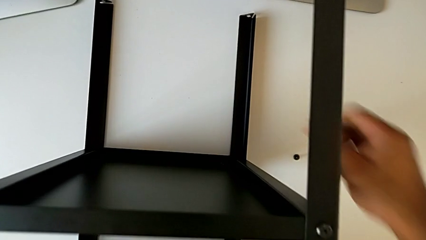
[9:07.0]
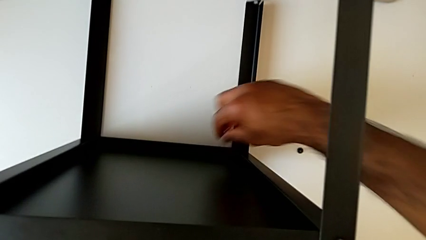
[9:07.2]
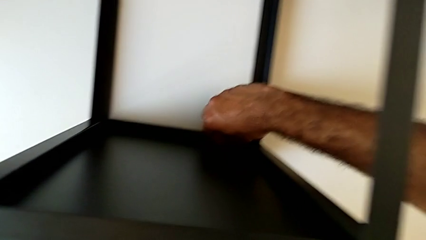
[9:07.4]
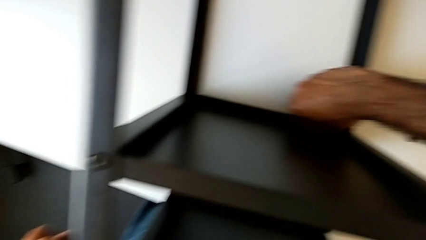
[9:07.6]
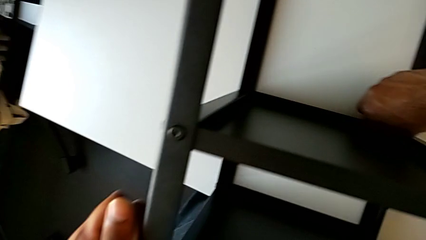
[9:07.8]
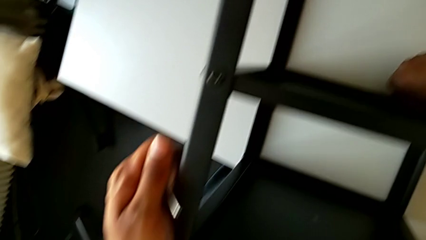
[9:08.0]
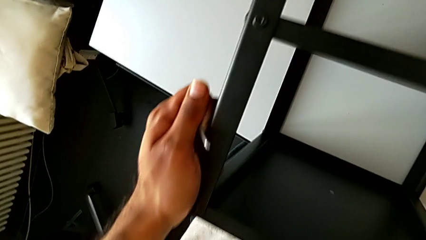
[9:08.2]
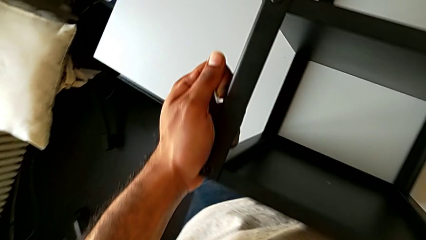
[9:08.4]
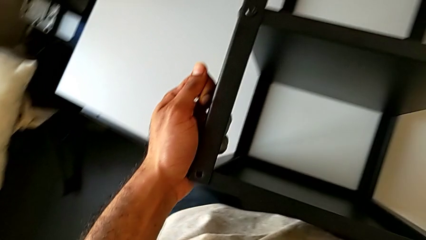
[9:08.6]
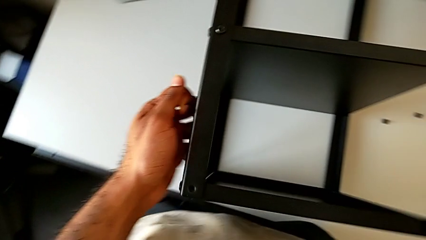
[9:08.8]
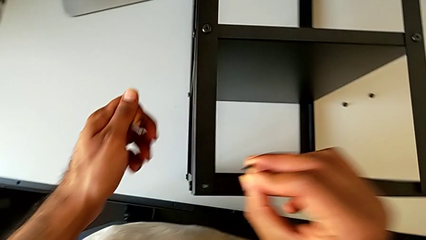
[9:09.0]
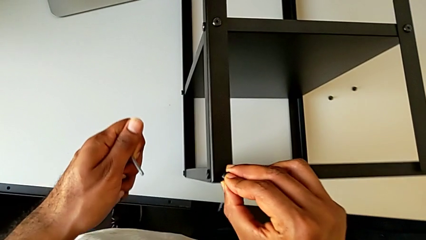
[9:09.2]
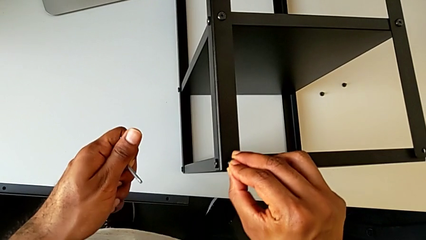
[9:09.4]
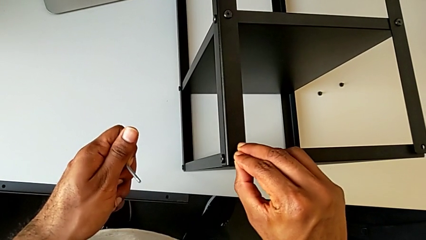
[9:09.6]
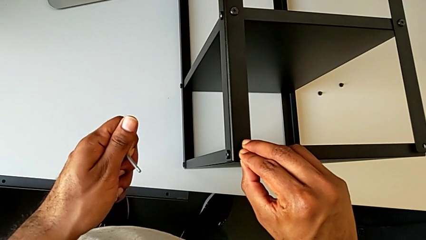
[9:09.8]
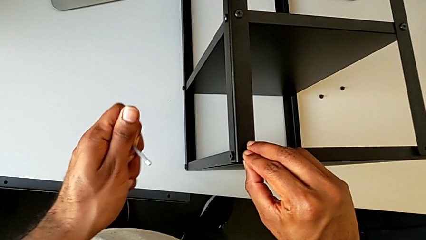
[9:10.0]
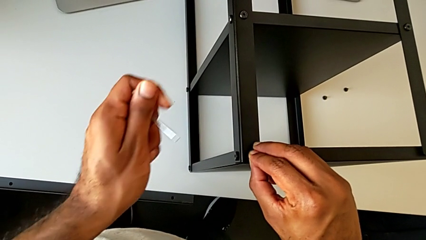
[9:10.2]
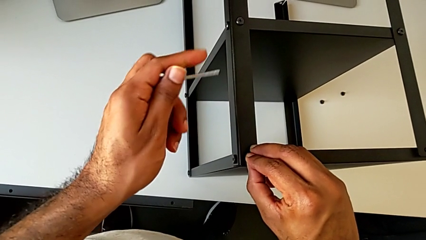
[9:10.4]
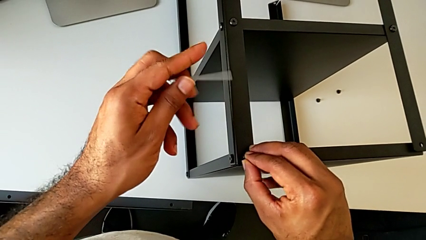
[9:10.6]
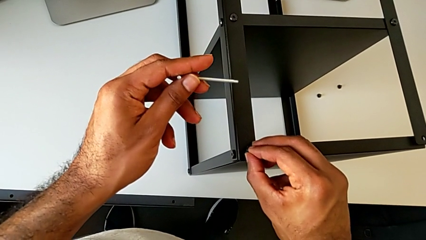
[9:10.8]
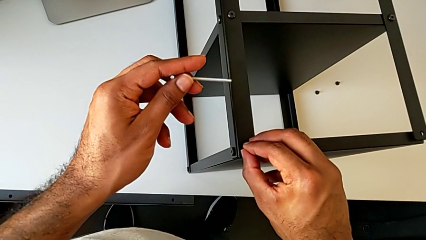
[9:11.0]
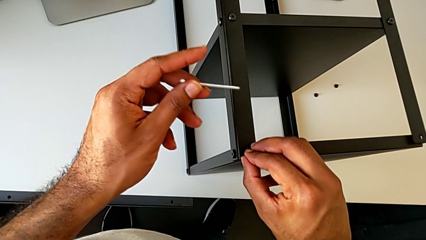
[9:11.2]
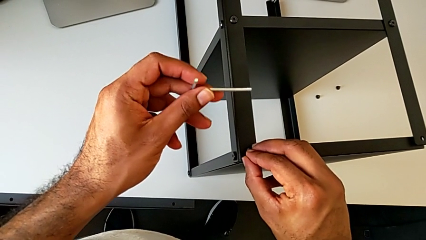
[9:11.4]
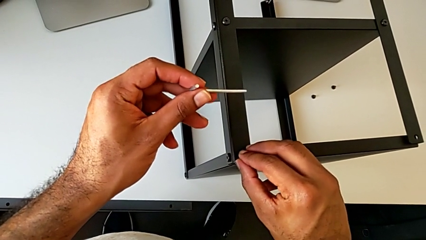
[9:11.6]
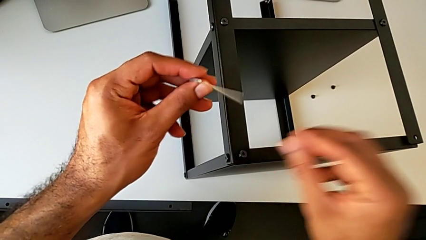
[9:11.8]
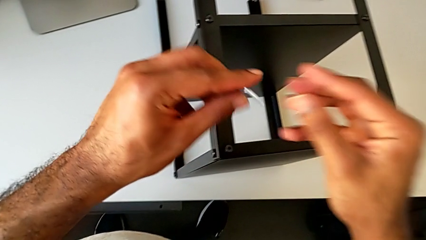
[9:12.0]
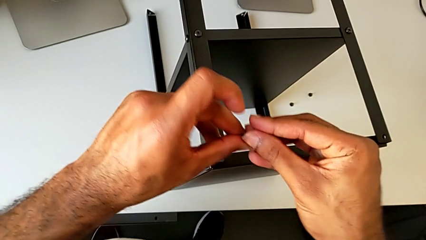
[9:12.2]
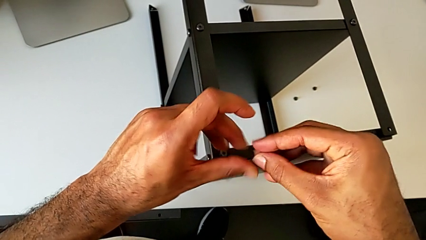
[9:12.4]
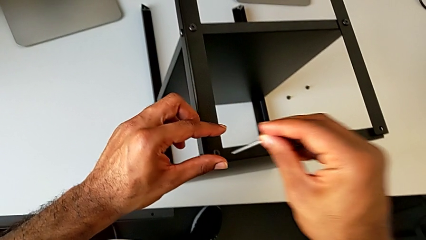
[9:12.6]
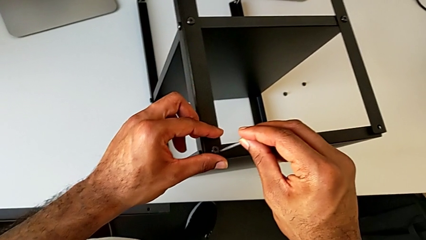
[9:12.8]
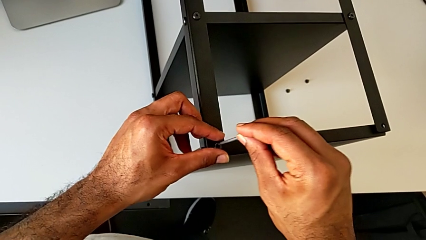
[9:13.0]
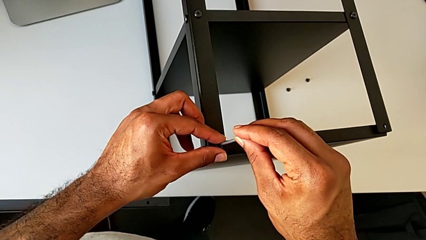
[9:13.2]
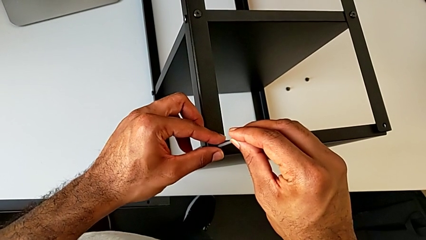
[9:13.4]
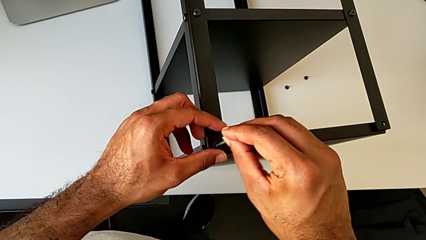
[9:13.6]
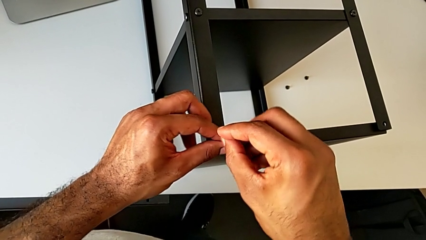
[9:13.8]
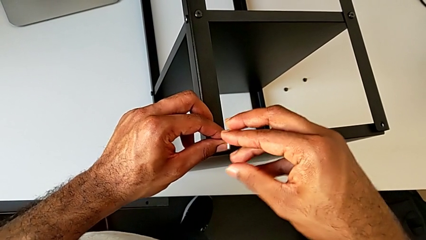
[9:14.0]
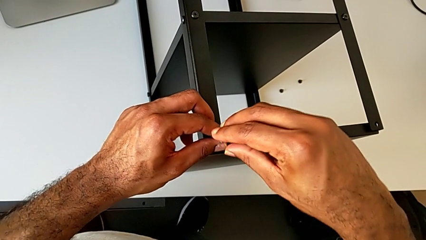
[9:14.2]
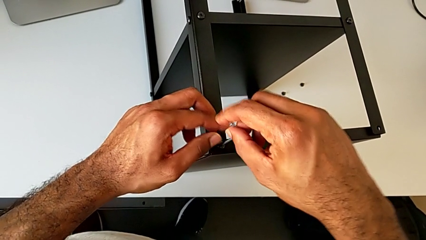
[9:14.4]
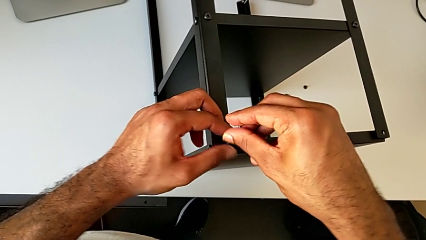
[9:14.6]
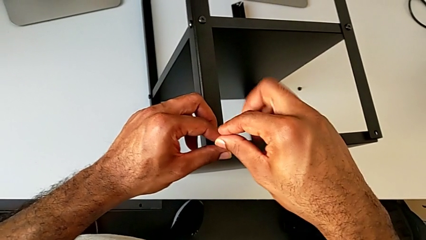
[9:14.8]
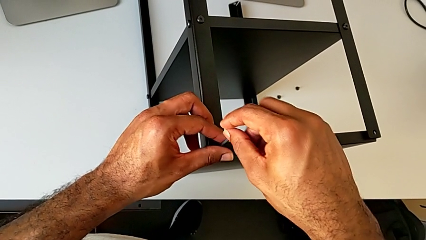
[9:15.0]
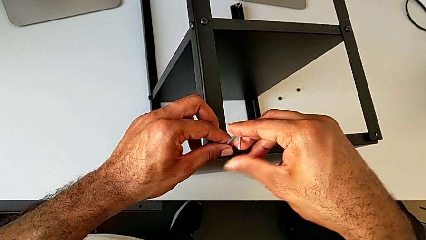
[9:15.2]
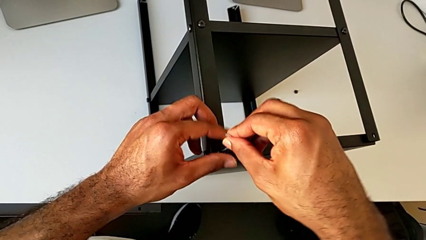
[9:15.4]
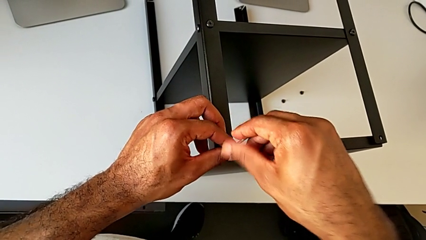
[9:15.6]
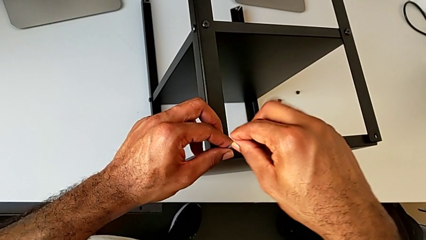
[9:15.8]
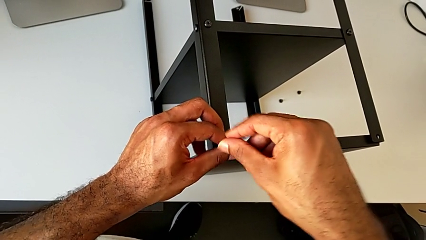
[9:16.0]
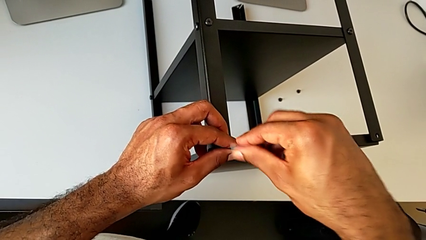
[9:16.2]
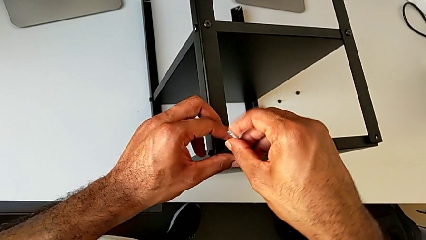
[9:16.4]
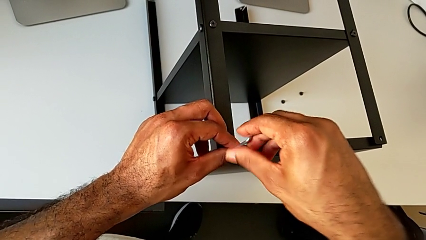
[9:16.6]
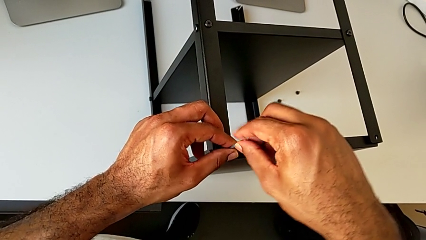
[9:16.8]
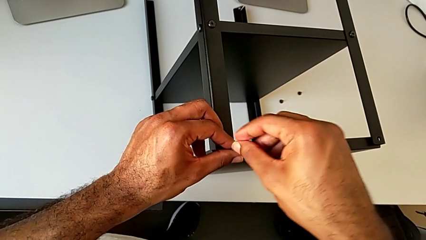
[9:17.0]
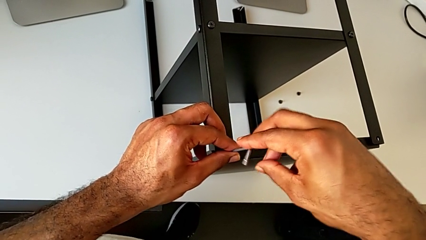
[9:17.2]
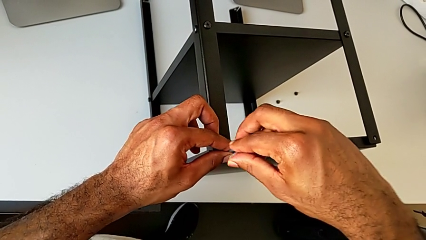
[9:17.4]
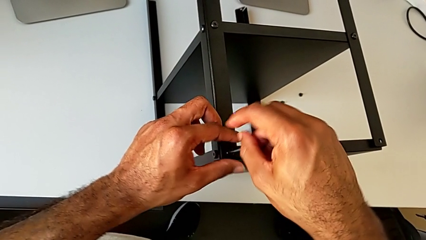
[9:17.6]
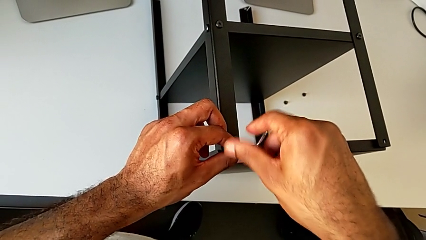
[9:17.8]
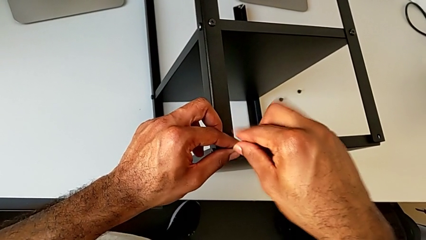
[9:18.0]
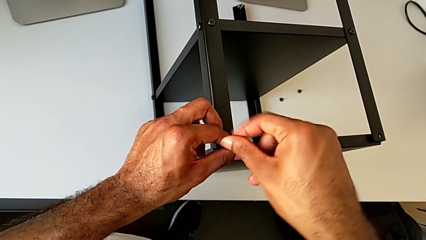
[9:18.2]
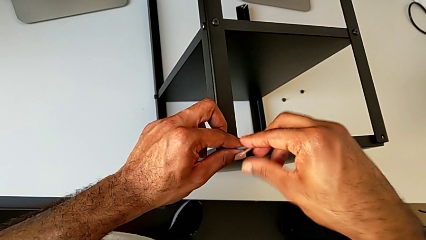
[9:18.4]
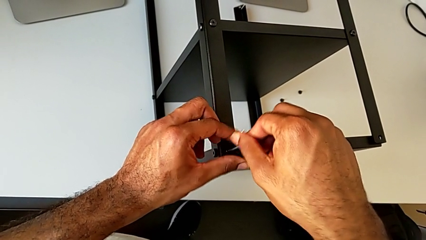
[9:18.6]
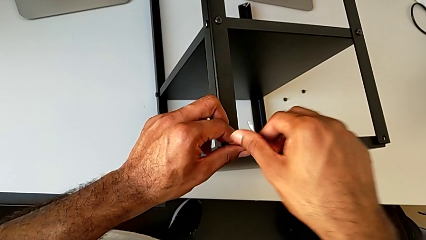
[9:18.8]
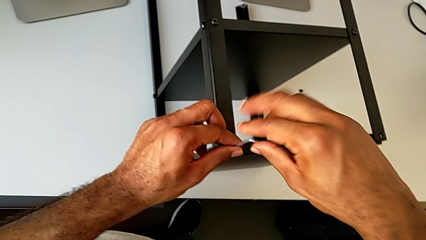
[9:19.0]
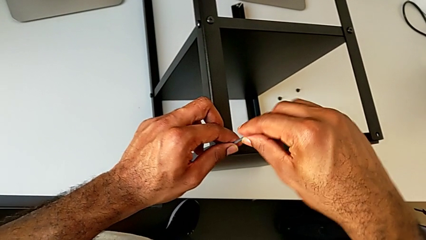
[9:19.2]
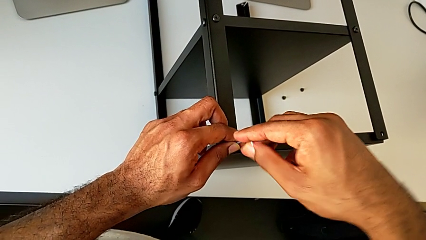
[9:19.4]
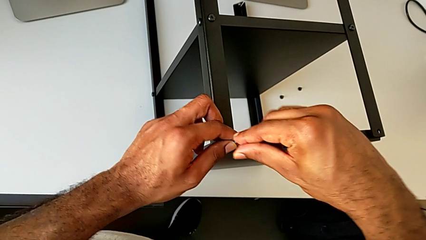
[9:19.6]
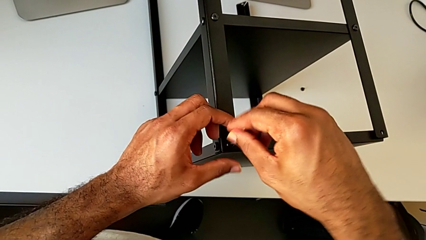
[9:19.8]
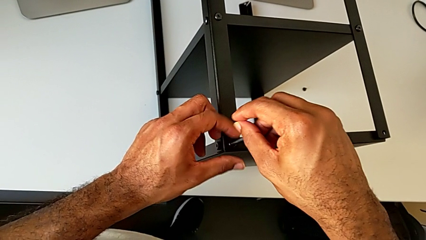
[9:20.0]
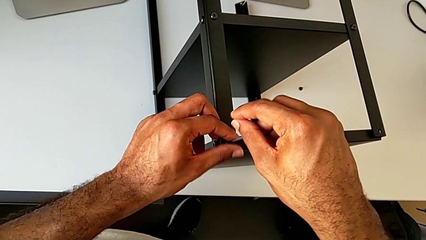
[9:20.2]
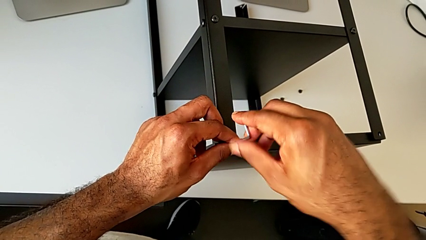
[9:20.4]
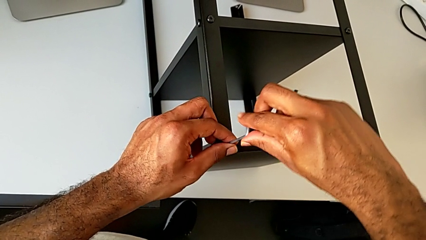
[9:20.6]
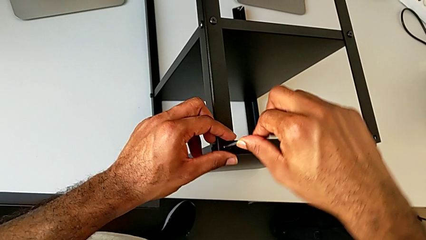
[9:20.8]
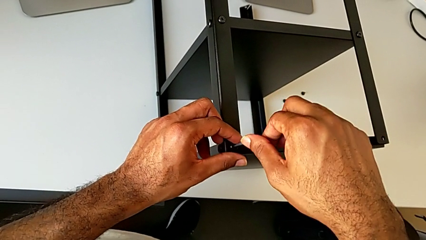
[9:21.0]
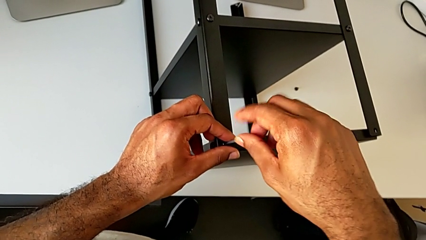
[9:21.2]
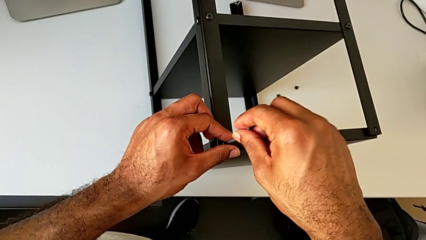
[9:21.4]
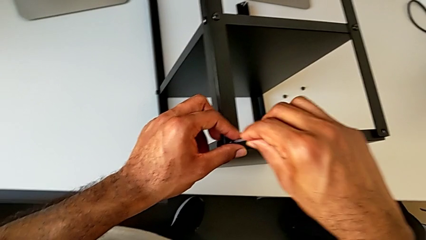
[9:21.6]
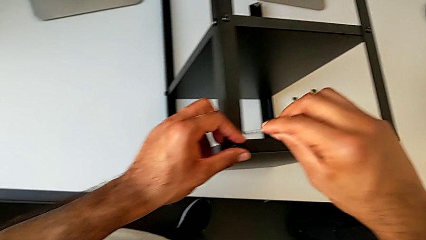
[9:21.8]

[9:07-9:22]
The camera wearer is screwing the third leg of the table to the top tray. They grab the hex socket head, insert it, grab the Allen wrench, insert it, screw the hex socket head and withdraw the Allen wrench.

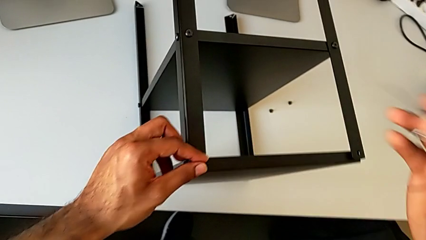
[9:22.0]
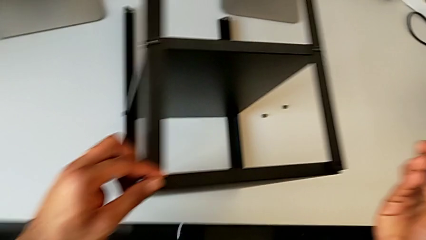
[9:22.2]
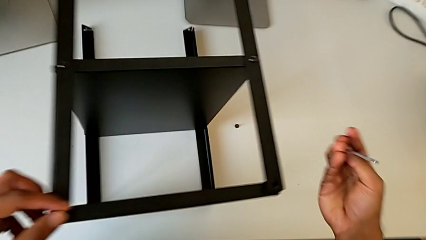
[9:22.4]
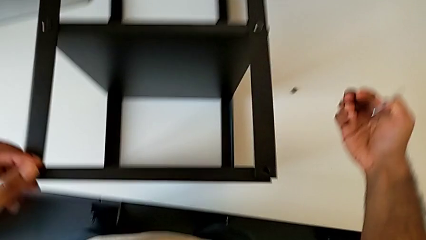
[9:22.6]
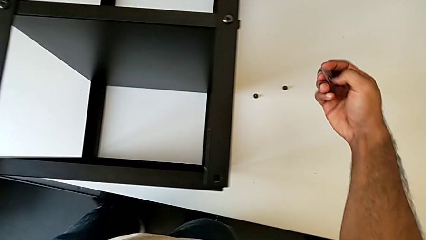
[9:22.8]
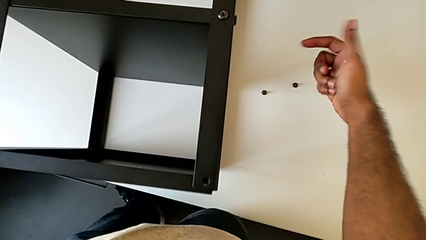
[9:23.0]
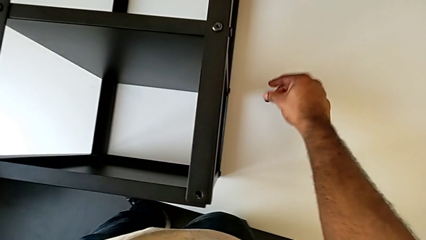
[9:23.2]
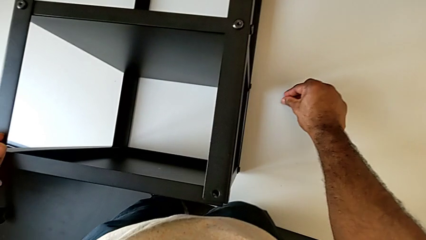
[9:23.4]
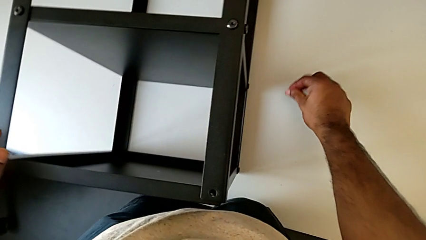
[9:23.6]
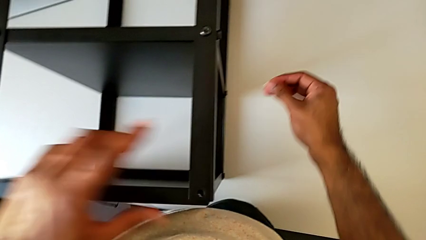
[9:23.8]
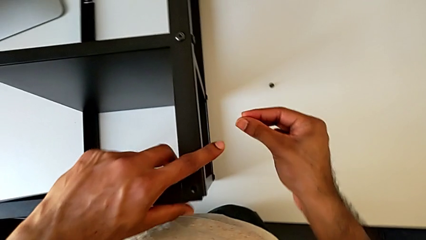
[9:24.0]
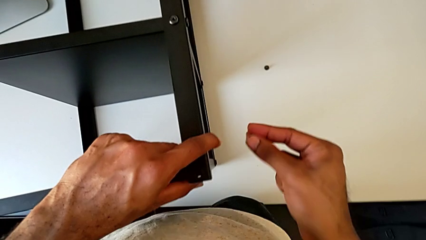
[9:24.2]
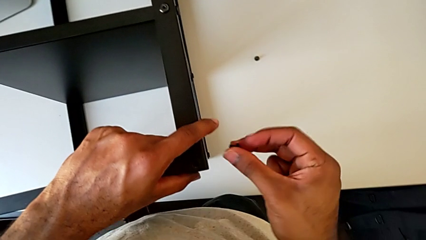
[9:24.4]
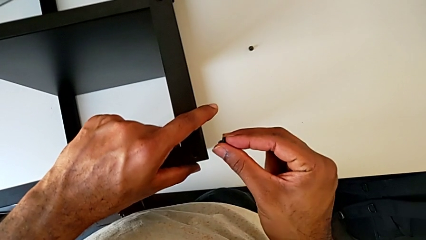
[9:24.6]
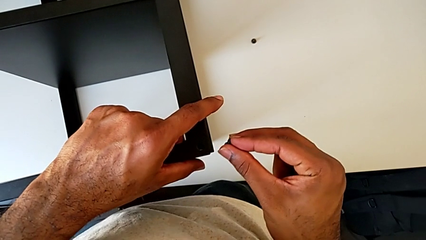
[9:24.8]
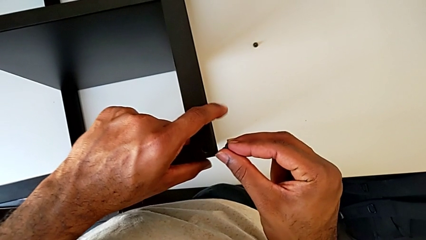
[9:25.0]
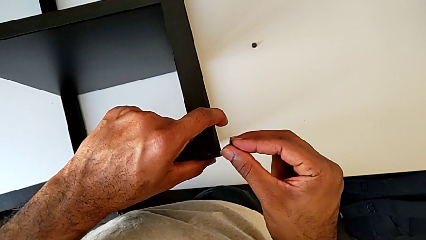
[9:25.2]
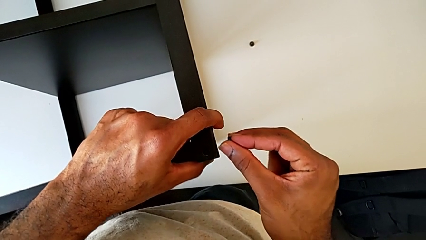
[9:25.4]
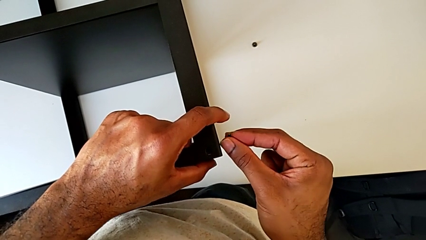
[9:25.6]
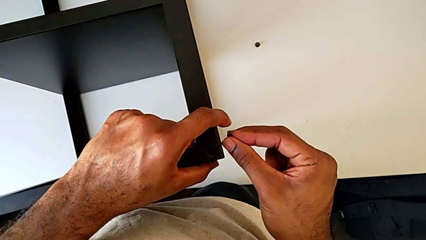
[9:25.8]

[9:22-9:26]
The camera wearer is screwing the fourth leg to the top tray. They grab the hex socket head and begin to insert it.
